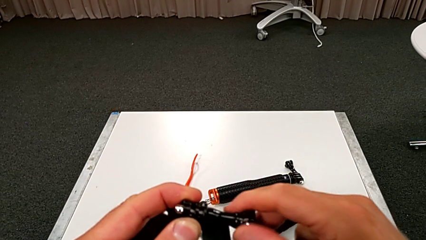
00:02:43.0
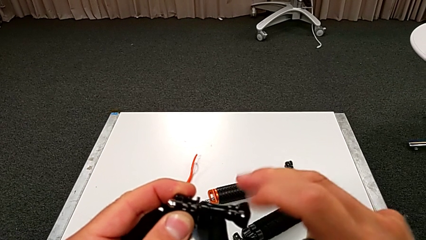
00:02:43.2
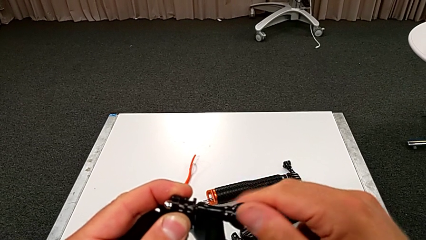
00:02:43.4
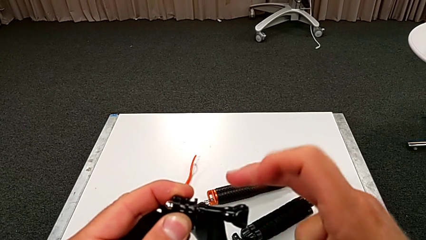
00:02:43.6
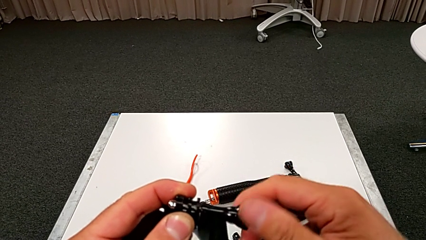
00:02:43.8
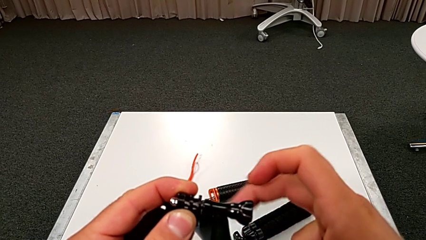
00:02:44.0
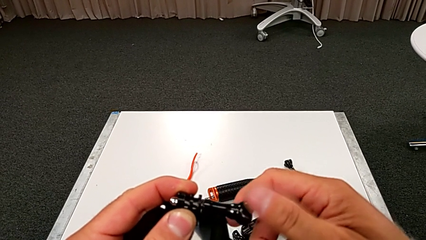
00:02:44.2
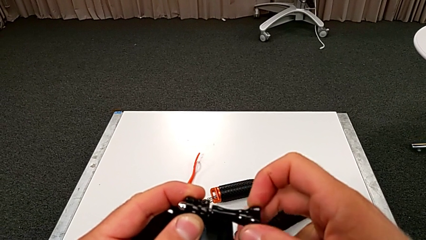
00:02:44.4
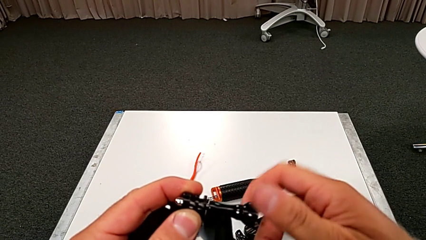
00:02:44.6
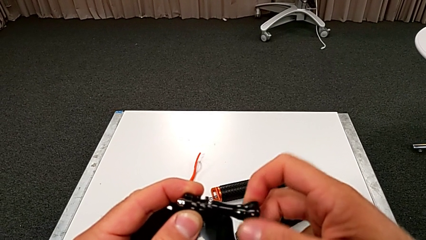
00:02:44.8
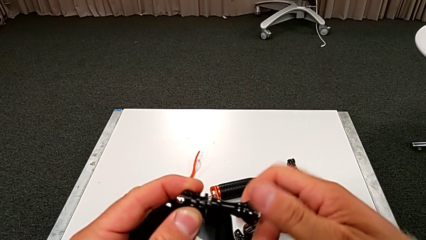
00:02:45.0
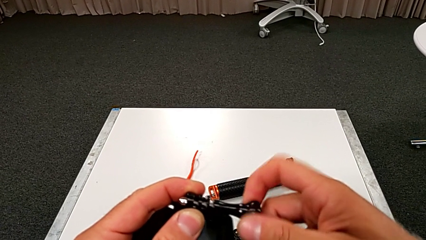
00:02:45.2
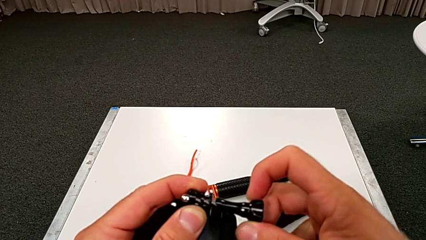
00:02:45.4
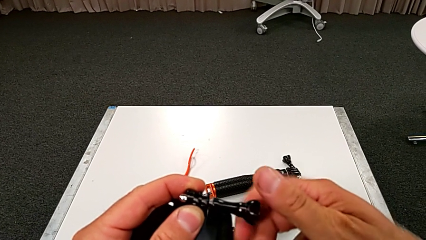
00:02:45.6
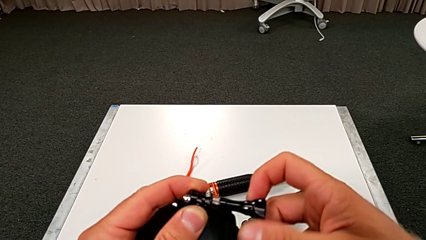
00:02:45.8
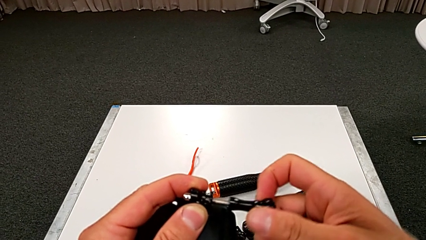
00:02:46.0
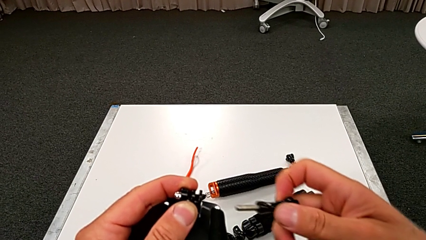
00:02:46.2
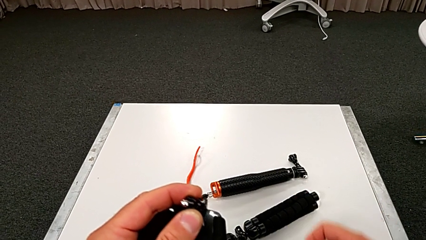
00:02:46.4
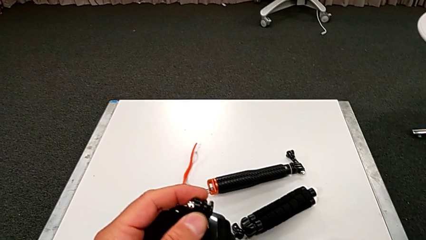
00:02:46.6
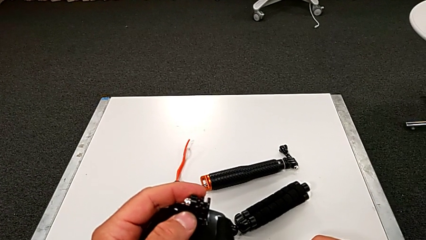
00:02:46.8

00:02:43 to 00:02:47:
The camera wearer is unscrewing the strap. They unscrew the strap and withdraw it.

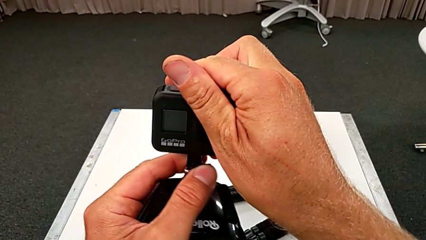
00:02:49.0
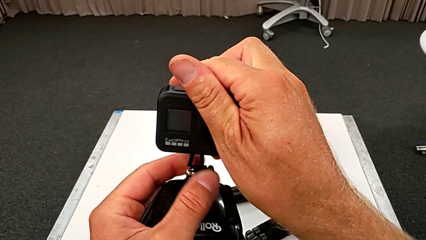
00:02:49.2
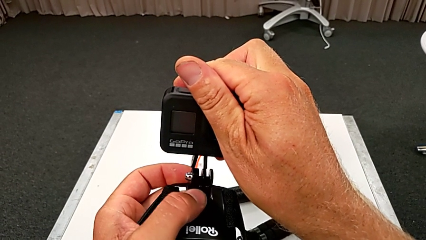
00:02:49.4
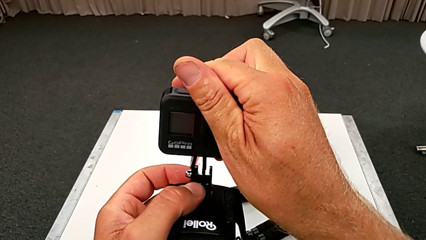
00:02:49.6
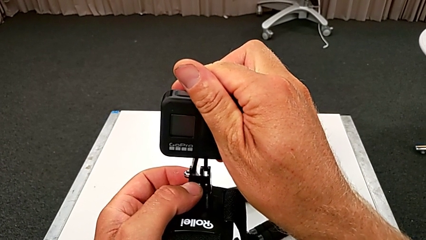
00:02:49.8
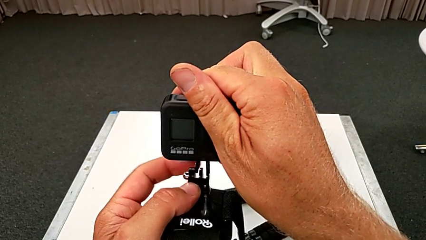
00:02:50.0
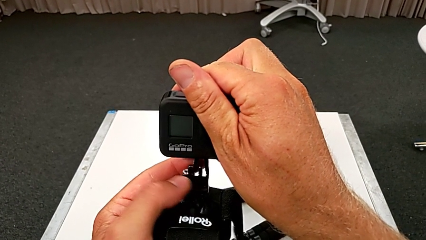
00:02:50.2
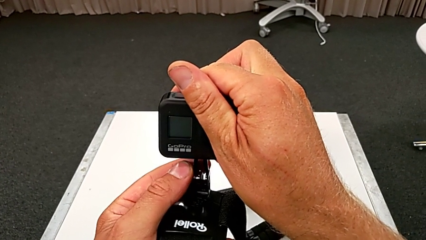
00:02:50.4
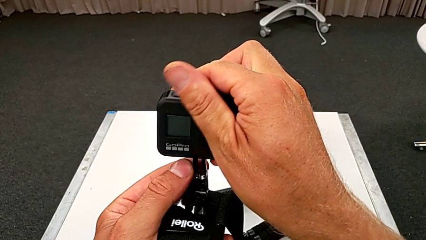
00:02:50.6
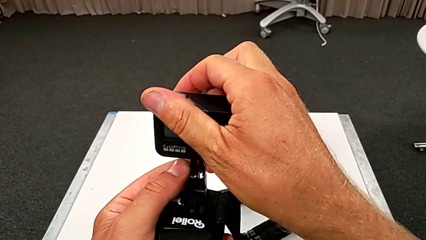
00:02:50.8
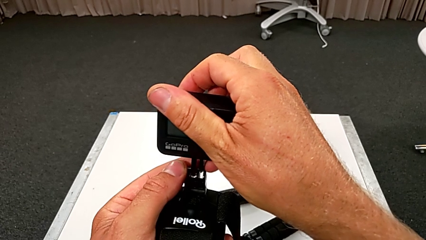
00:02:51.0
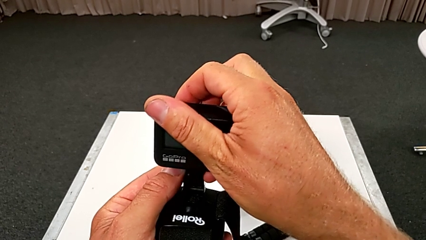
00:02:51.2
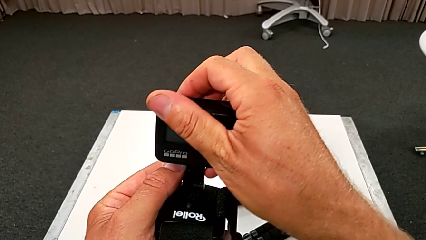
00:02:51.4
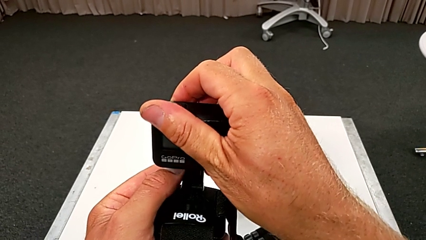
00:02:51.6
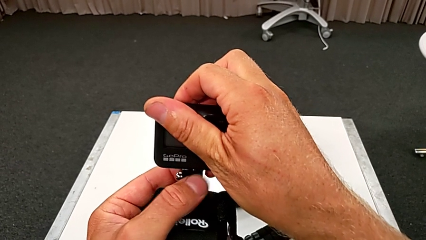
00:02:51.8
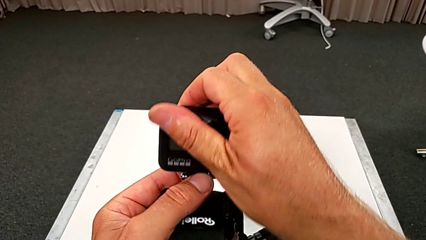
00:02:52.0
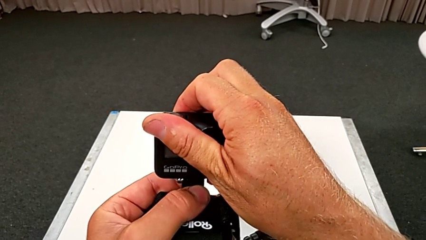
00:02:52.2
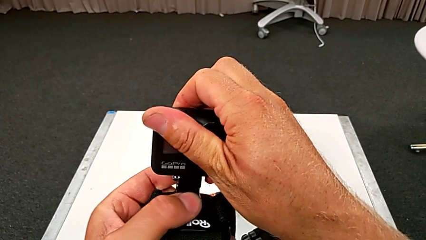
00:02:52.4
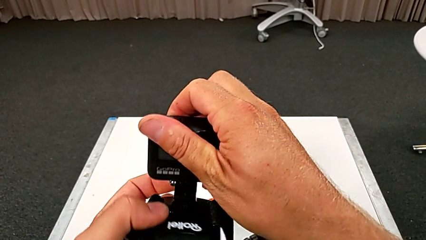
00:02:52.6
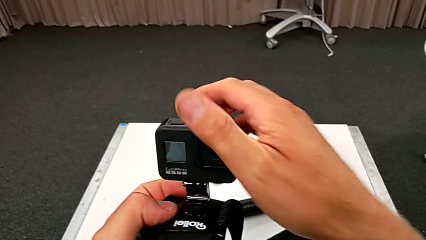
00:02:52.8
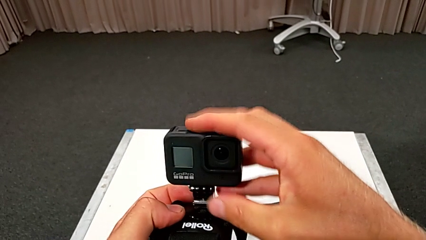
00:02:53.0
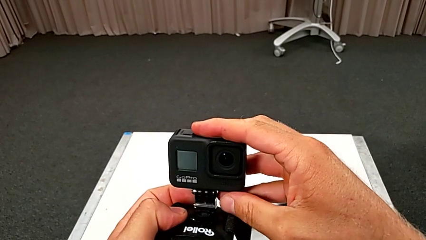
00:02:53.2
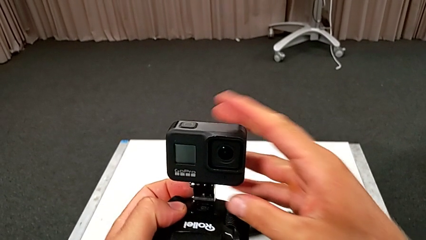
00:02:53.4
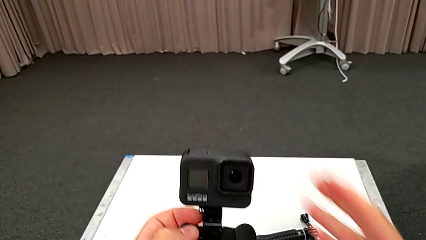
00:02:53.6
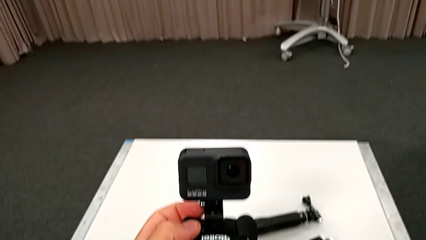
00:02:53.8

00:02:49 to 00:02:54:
The camera wearer assembles the strap onto the GoPro. They align the GoPro and mount it.

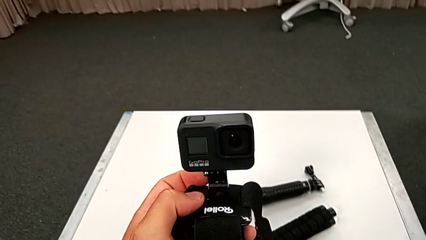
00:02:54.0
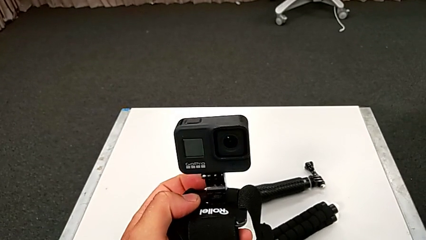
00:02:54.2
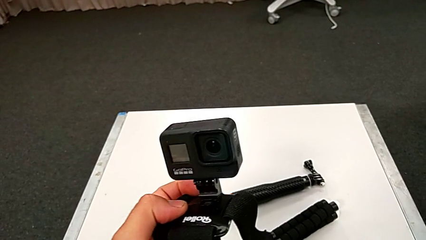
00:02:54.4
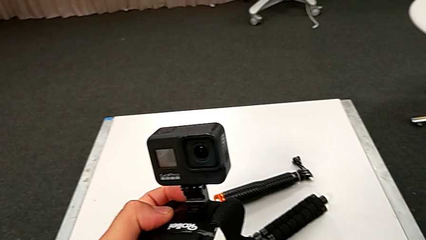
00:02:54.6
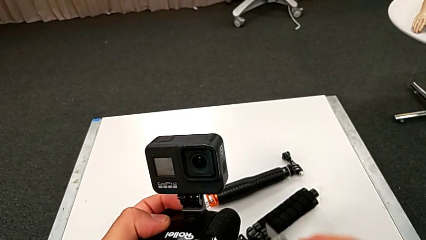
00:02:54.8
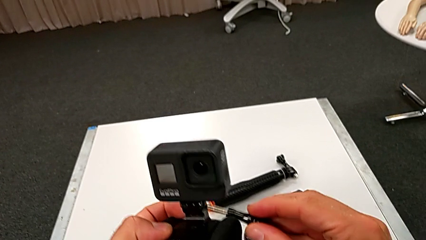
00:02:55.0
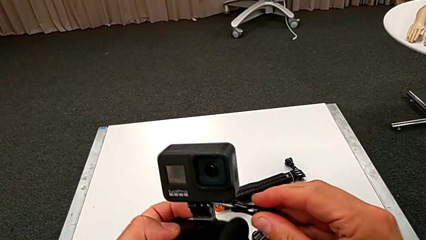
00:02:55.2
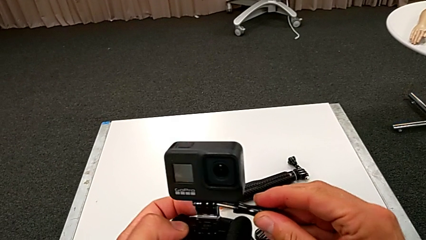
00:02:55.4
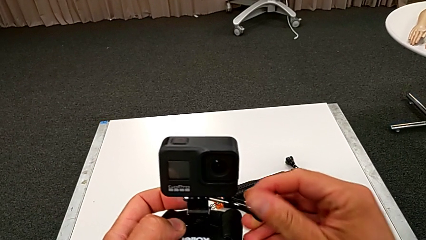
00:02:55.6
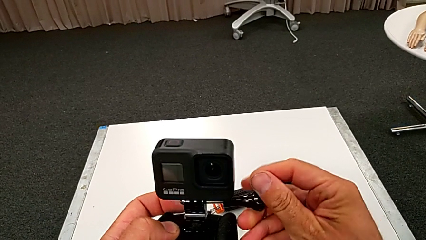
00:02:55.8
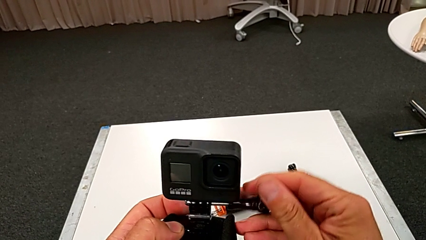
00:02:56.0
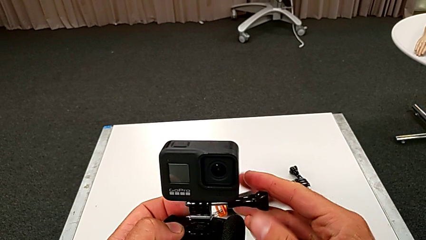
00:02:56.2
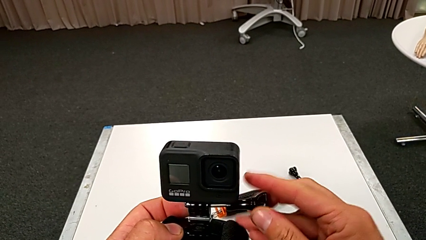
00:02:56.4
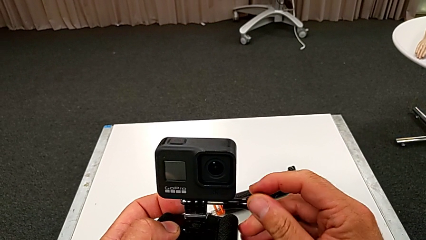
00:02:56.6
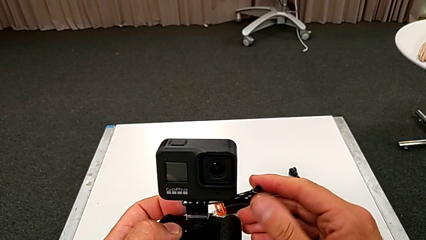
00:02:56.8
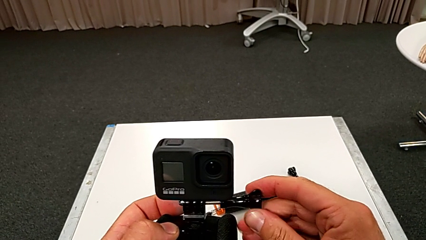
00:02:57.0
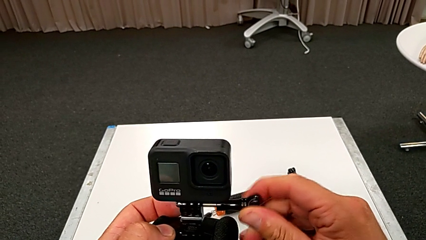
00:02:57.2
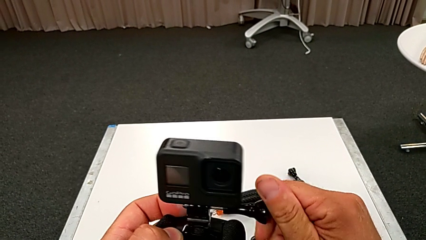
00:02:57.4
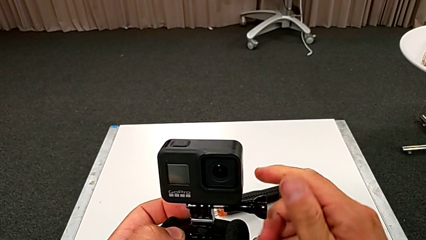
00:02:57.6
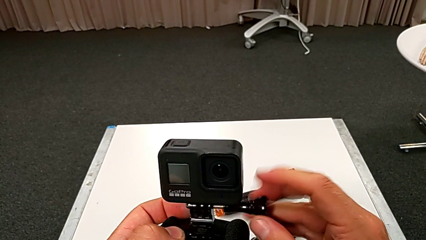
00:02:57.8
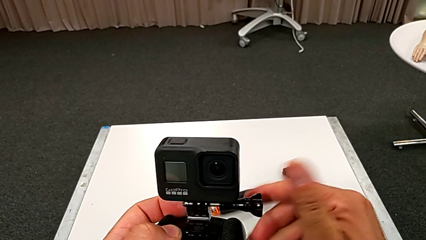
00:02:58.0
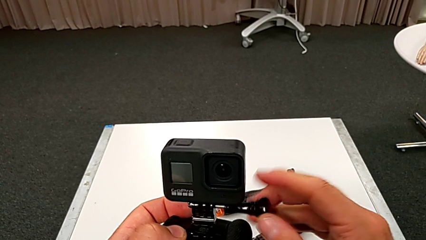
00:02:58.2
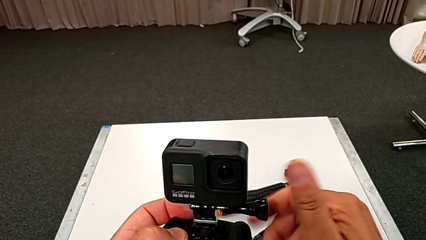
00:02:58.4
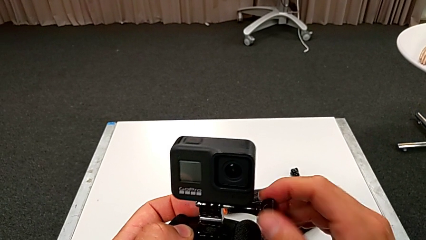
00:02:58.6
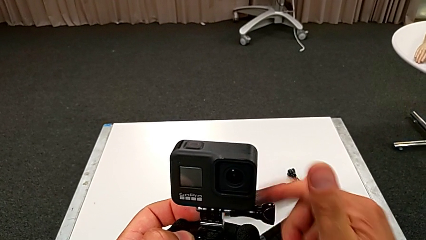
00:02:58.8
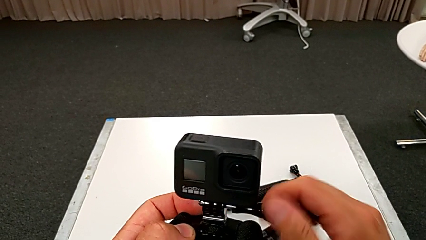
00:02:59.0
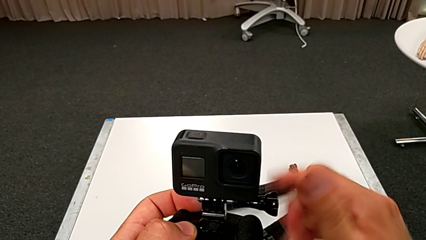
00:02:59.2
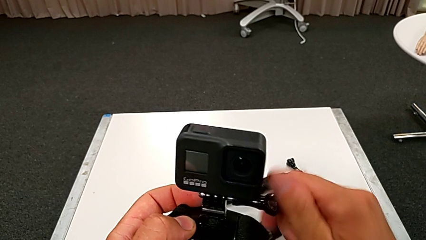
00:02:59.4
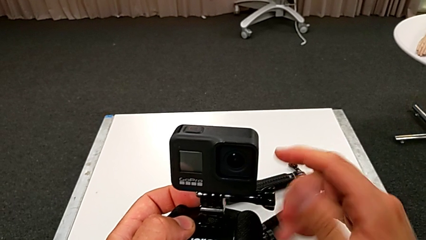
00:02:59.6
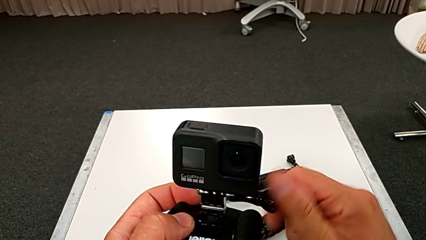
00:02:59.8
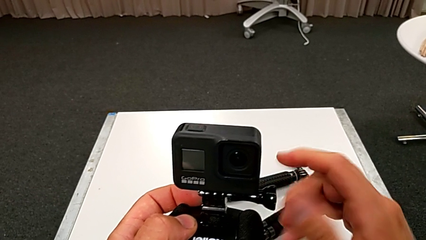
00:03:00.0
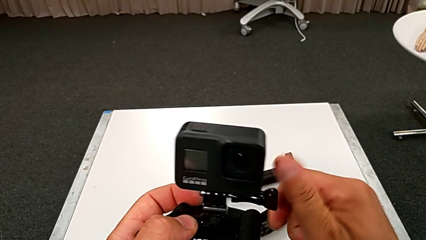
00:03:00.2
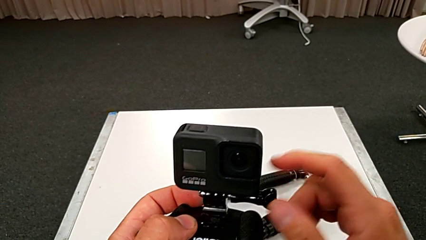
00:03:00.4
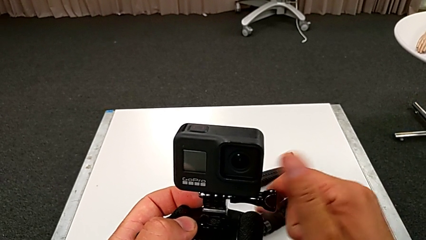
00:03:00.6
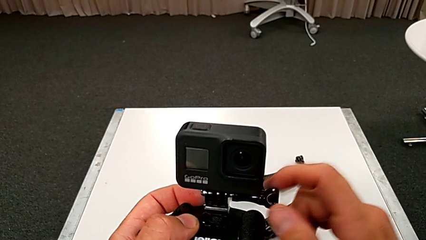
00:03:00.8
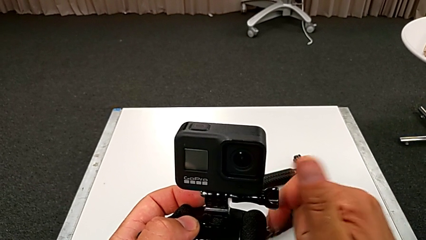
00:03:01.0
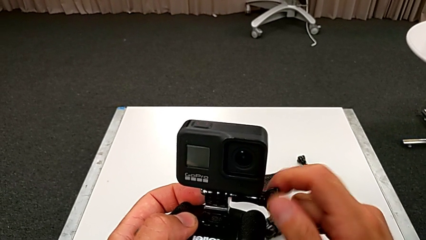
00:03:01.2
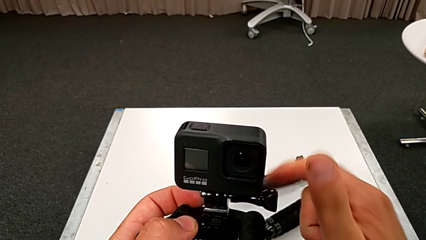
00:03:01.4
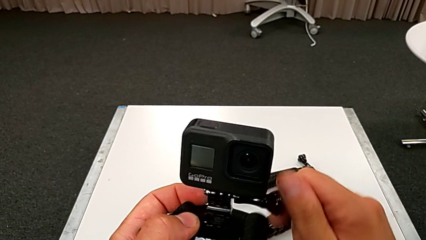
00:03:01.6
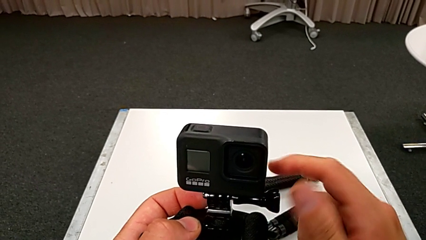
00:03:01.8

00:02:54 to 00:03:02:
The camera wearer is screwing the strap tightly. They align the screw, rotate it and screw it.
